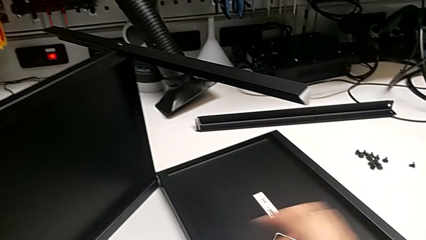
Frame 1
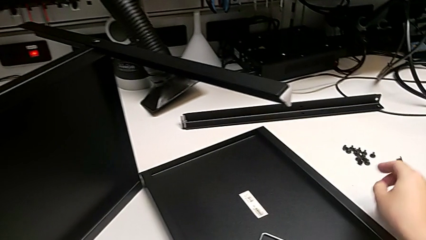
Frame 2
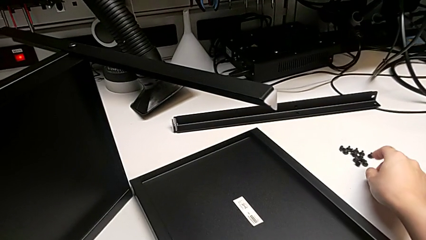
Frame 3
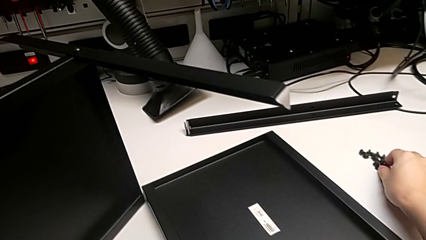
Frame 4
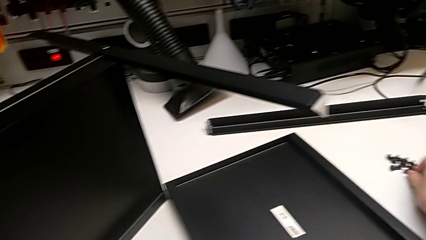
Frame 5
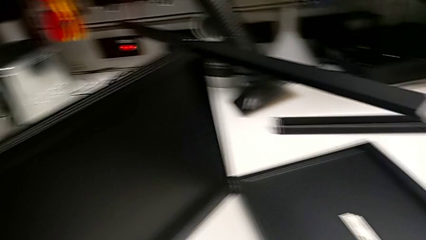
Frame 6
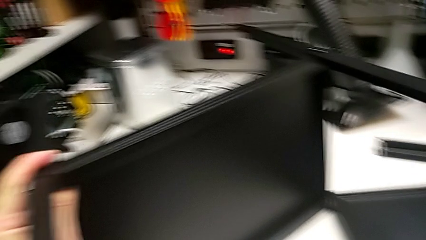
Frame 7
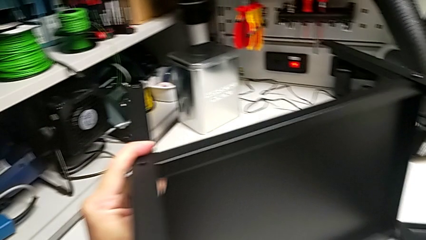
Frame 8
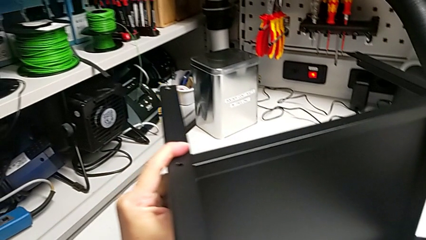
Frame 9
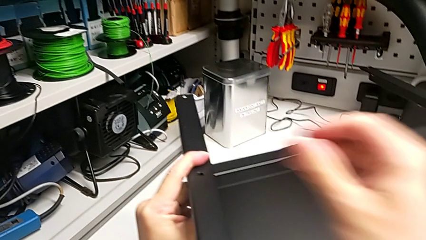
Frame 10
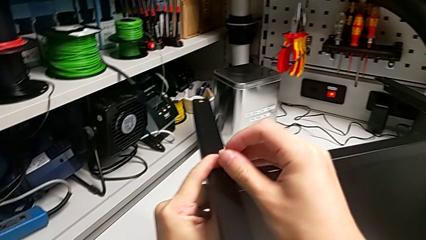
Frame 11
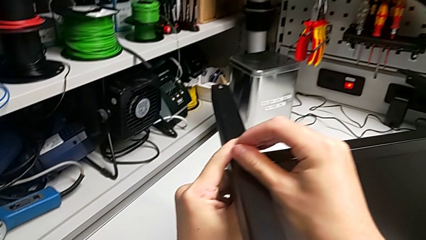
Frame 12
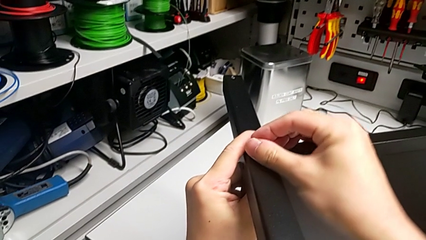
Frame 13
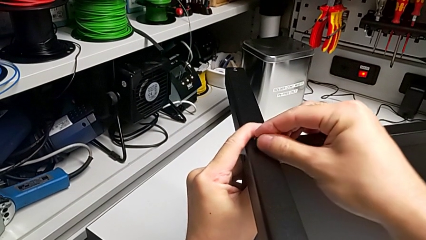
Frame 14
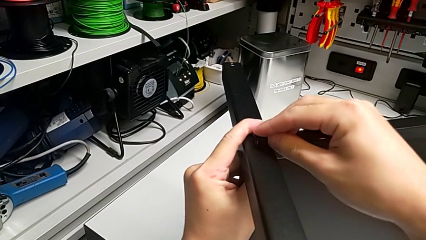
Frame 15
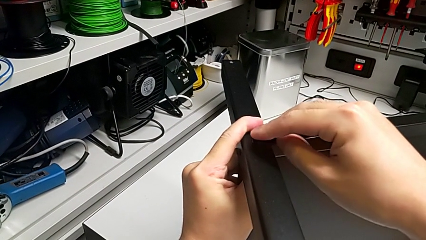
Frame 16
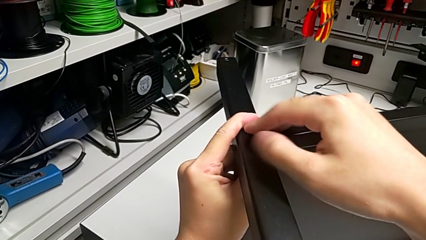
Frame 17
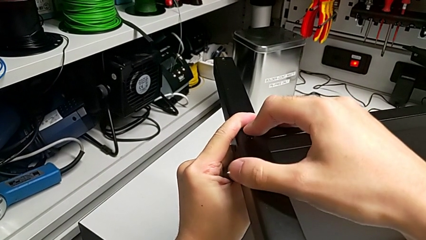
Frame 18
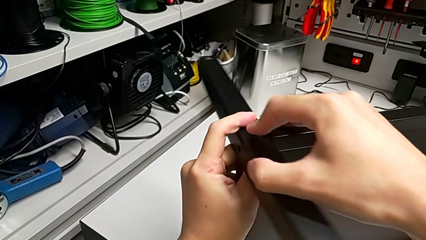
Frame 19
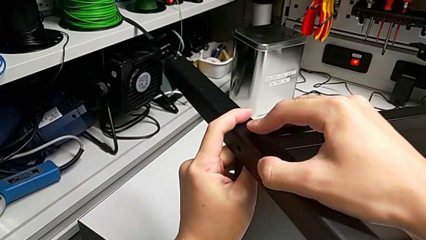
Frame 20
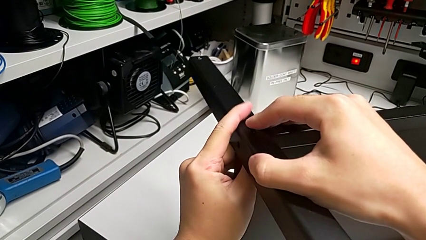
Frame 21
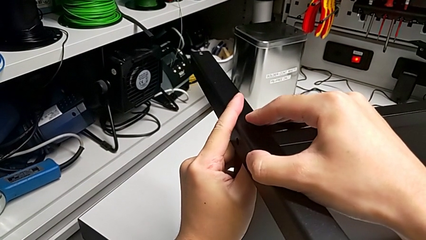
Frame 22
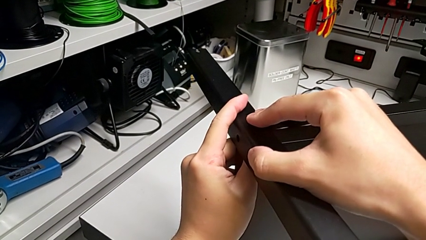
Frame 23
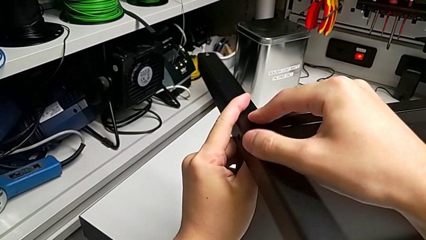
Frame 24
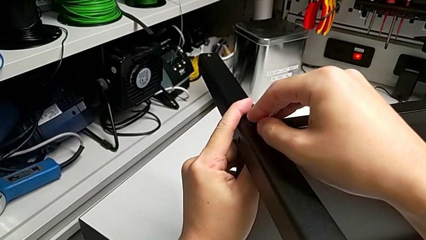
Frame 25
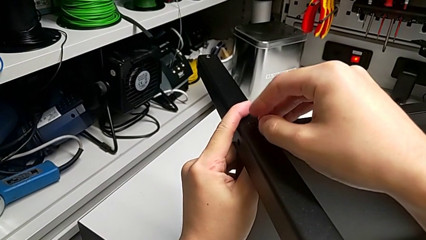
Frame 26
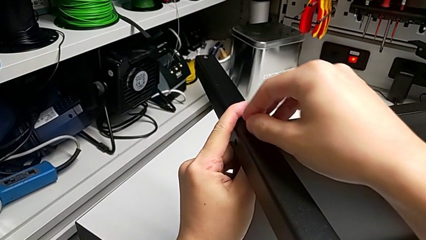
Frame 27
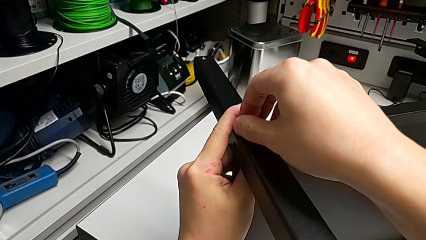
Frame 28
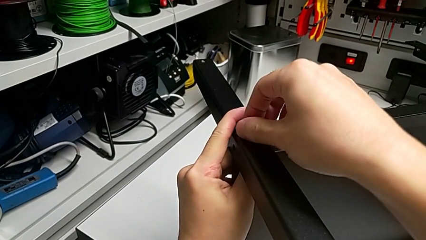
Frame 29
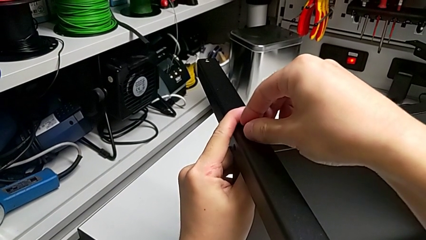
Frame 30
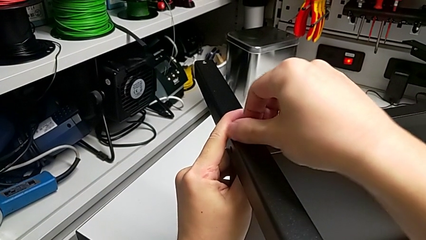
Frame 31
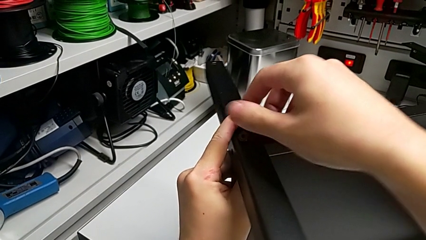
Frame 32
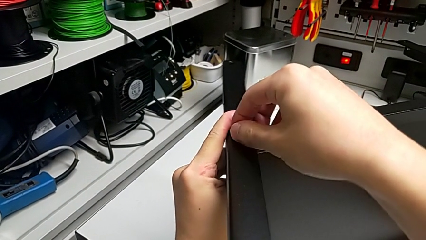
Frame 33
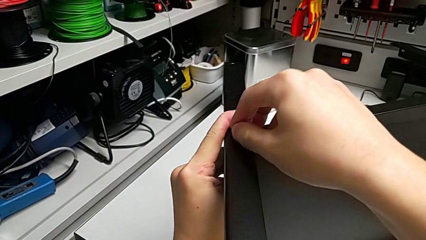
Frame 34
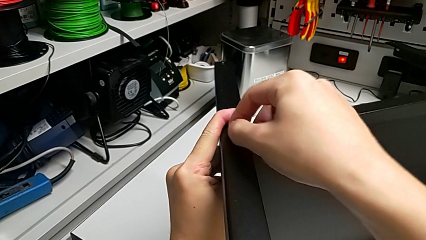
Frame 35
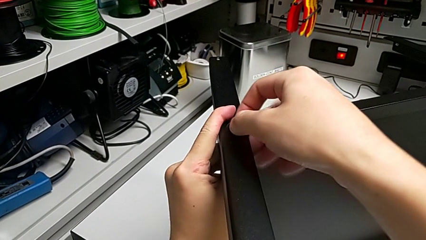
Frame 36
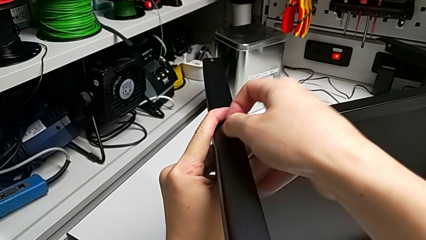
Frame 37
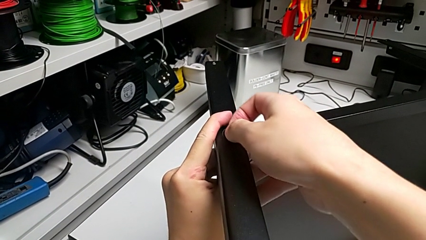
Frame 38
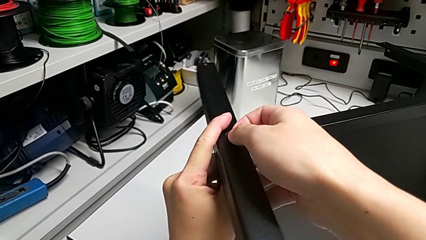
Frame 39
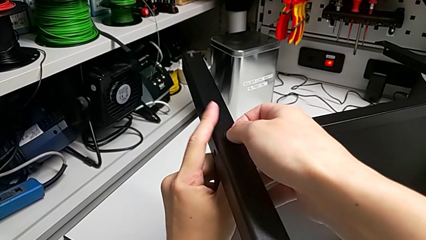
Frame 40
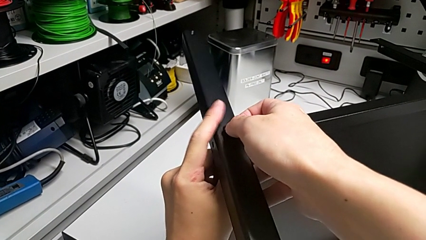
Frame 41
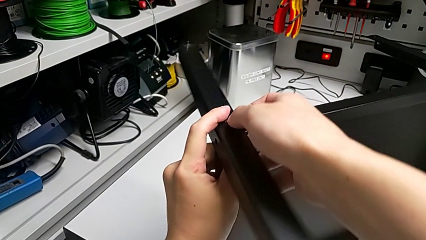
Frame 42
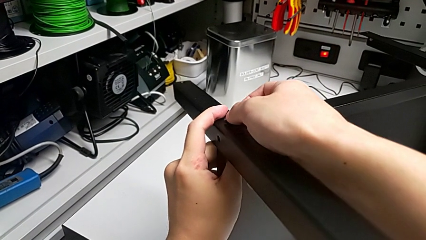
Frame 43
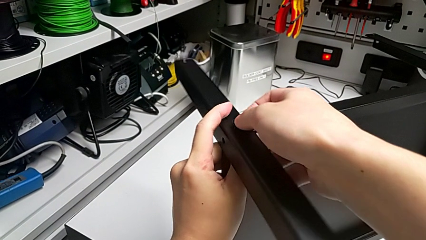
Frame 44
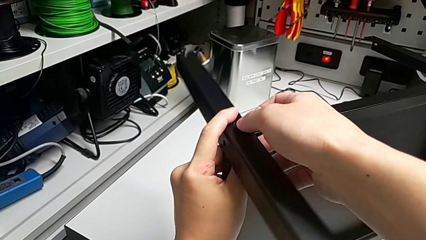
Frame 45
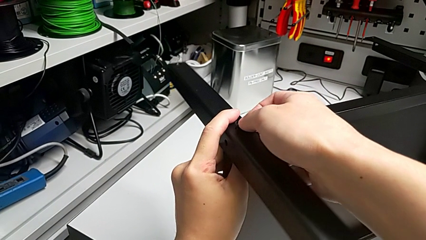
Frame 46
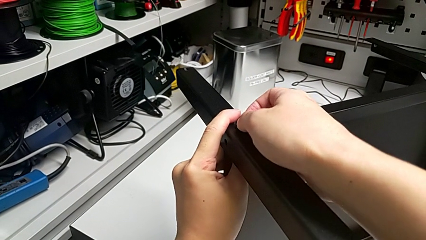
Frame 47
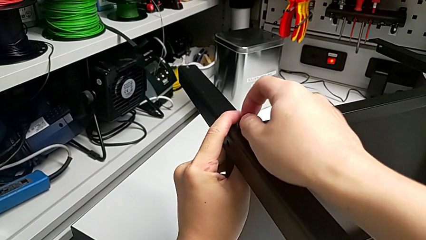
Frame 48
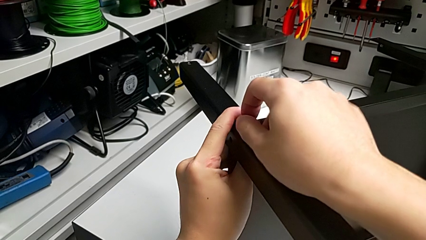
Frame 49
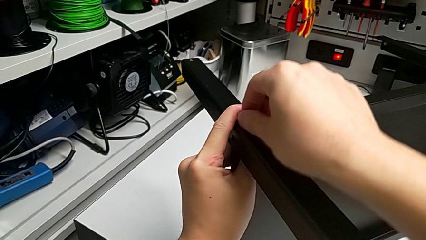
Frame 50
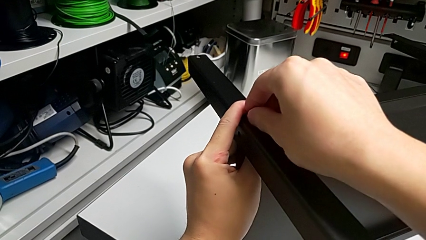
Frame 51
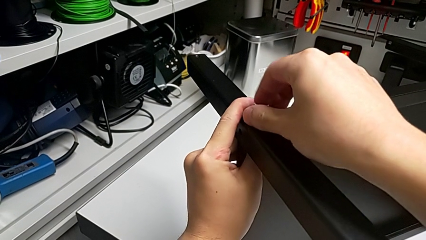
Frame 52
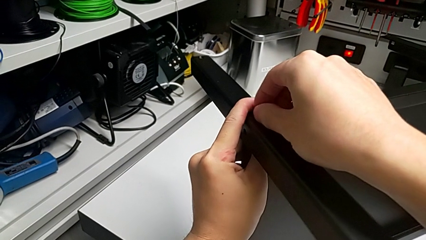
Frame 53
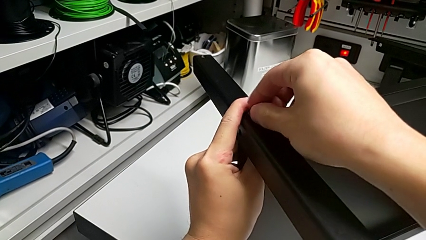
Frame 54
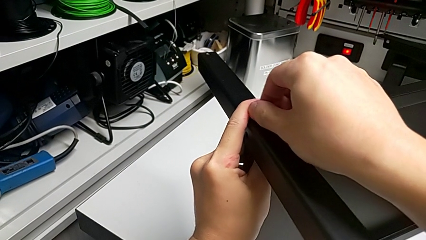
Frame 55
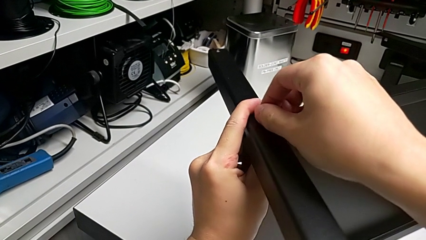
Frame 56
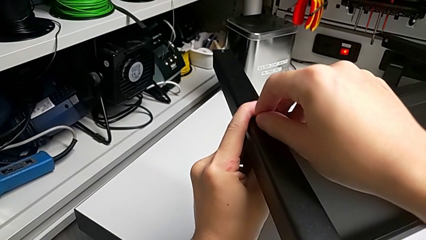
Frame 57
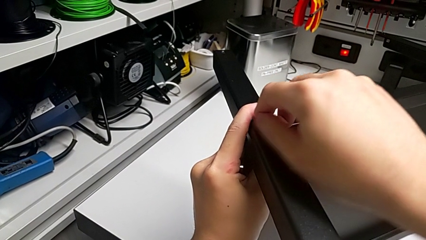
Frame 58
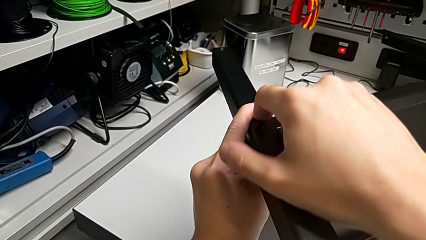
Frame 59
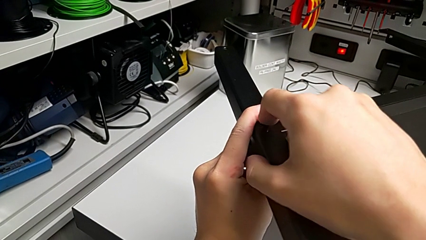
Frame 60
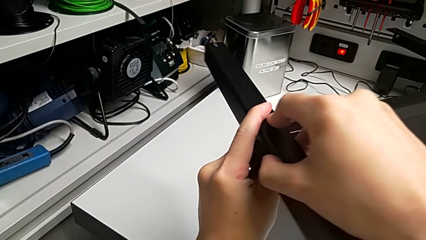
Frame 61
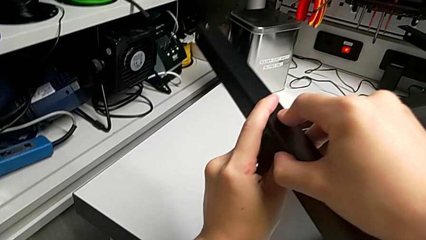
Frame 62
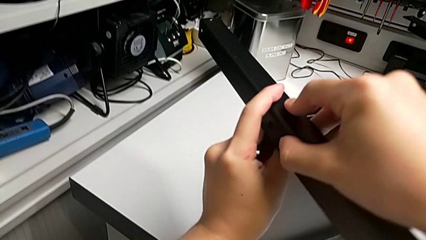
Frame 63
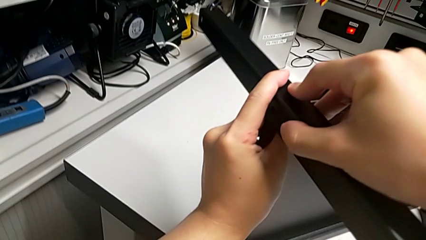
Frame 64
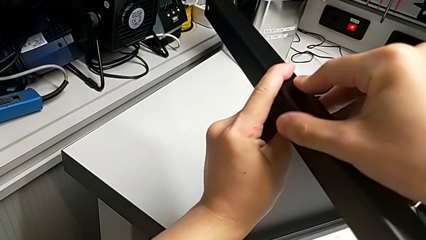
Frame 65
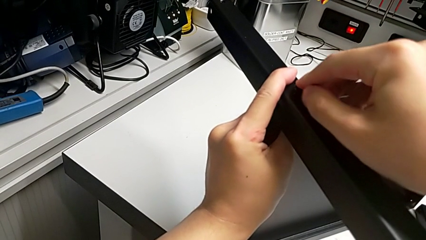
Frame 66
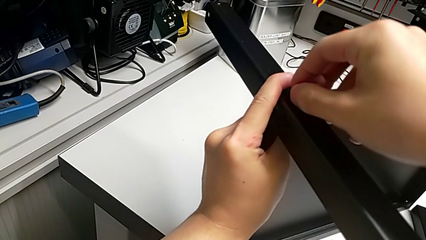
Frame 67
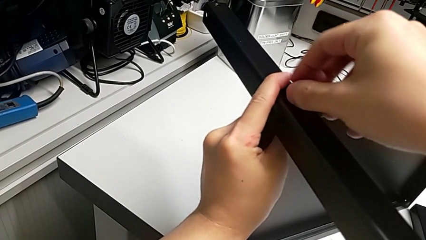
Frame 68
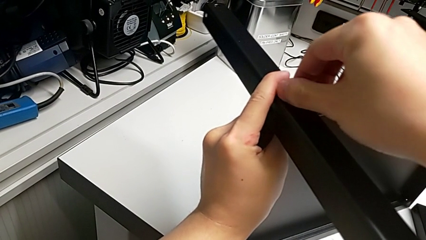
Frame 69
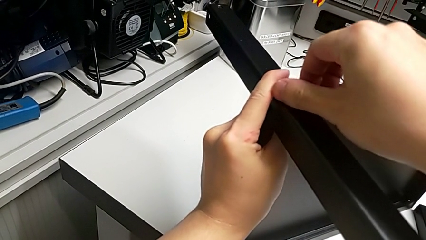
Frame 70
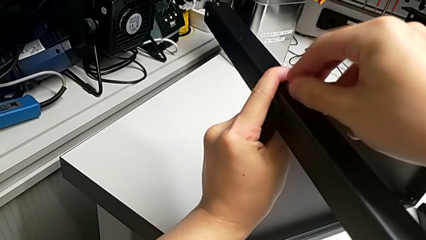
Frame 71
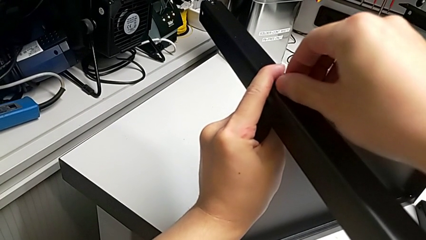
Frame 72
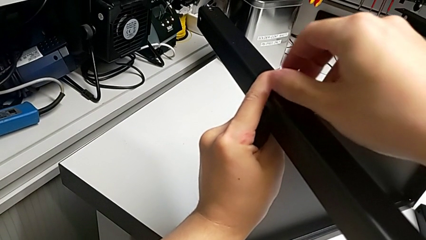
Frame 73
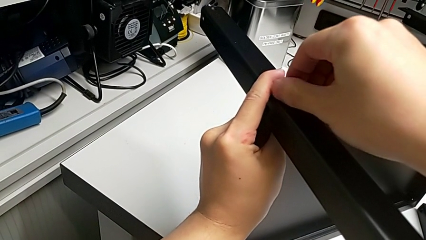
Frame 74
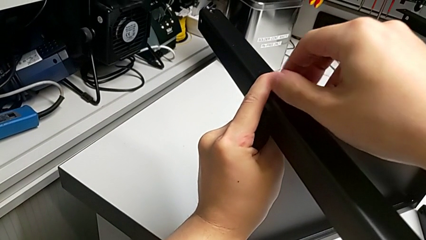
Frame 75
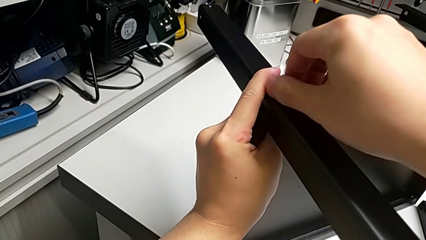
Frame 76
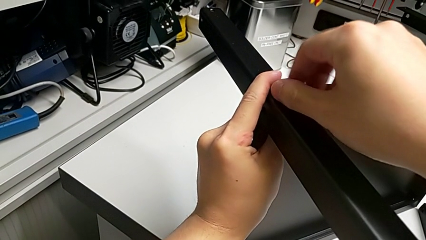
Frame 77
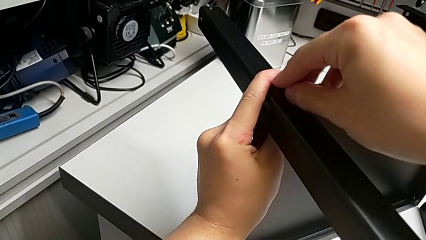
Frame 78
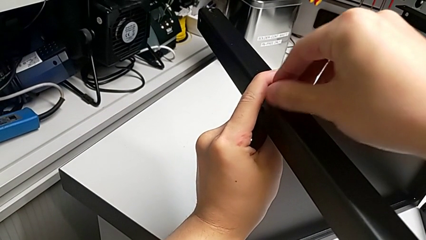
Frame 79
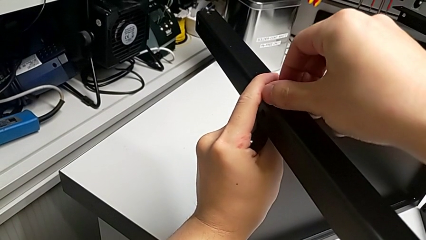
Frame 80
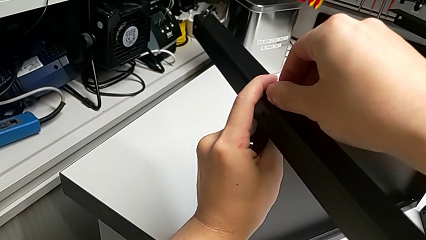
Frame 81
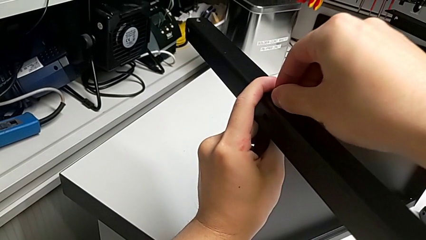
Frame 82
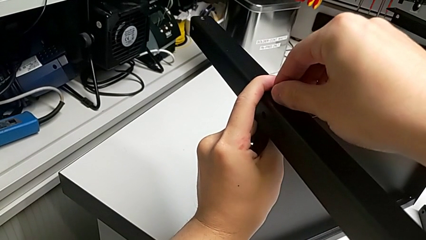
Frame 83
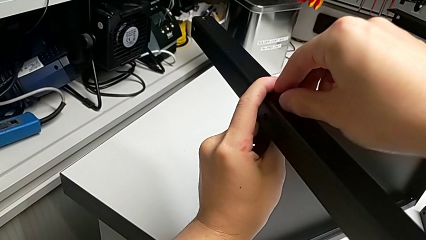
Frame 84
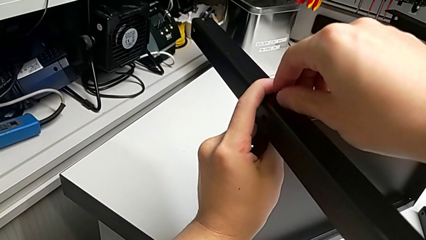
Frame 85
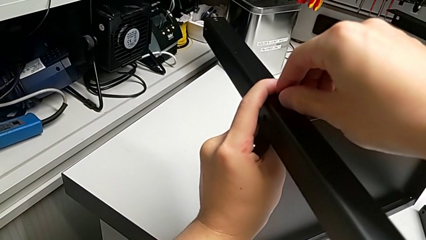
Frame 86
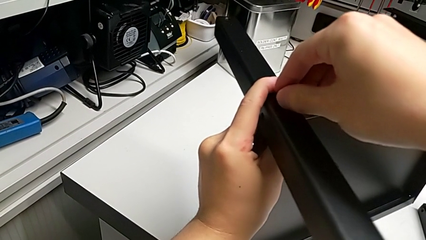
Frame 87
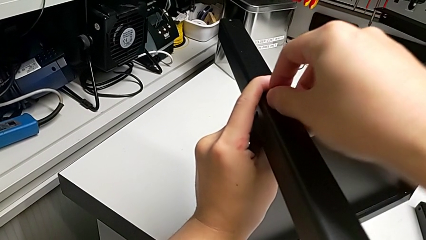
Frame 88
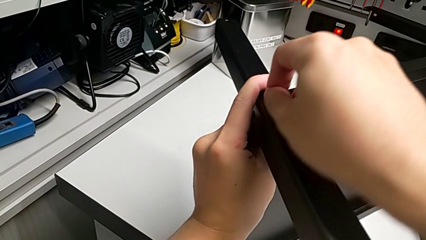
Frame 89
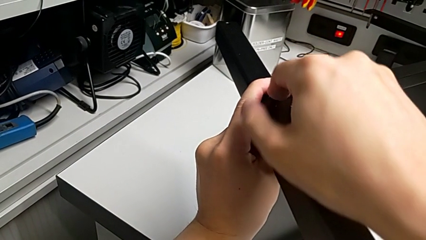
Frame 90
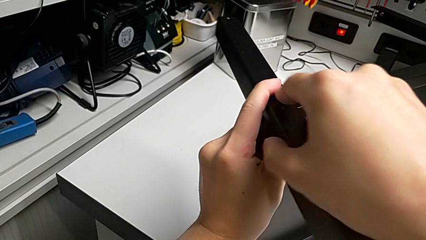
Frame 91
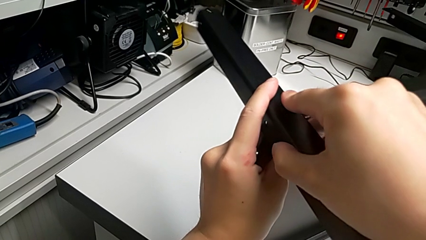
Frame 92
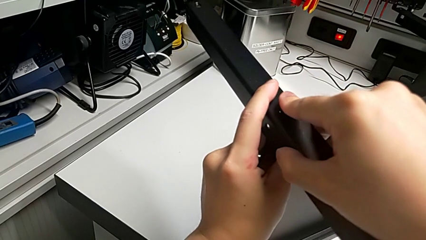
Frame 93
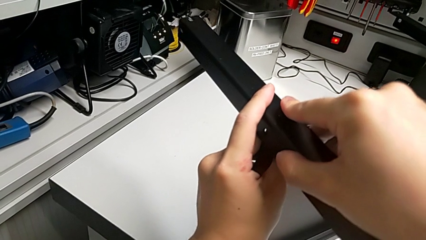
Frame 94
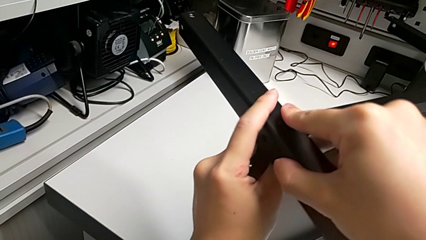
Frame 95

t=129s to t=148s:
The camera wearer is screwing the second leg into place. They grab the first hex socket head, insert it and begin to screw the hex socket head.
